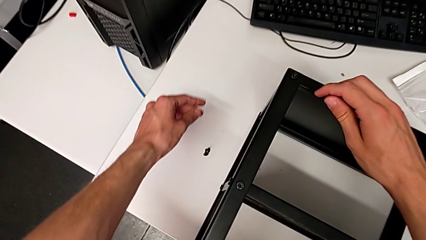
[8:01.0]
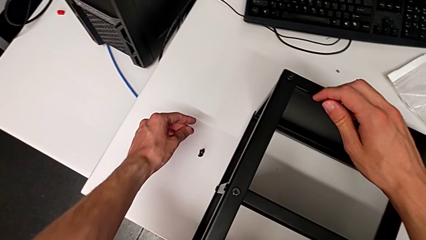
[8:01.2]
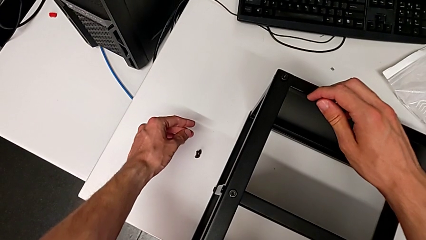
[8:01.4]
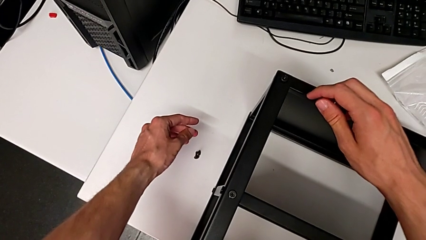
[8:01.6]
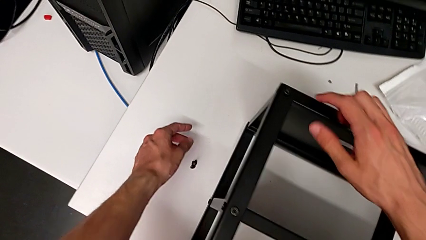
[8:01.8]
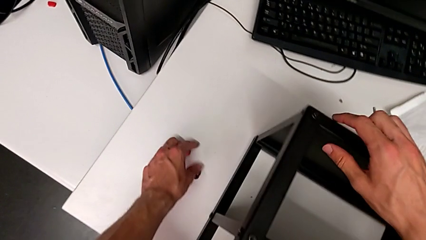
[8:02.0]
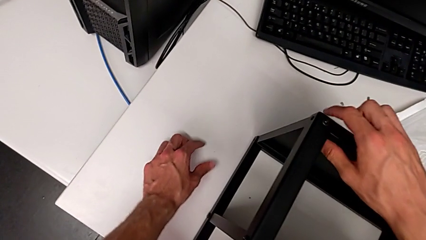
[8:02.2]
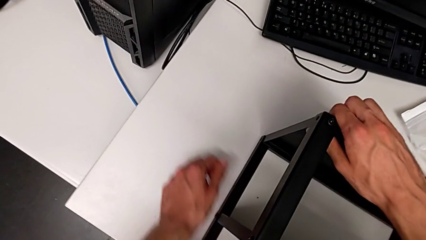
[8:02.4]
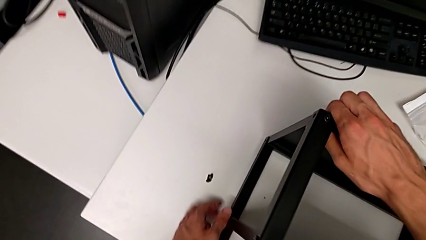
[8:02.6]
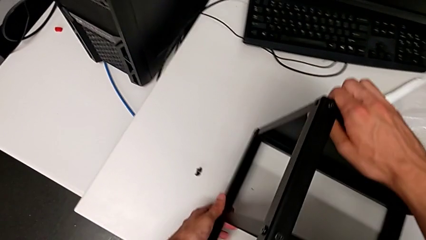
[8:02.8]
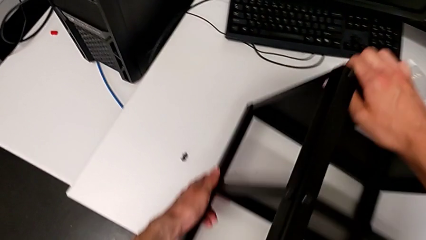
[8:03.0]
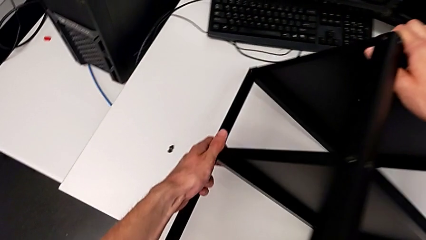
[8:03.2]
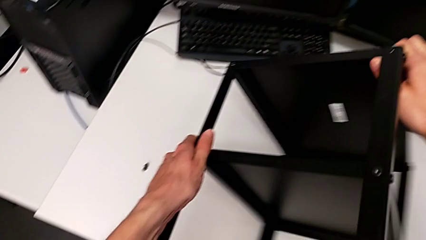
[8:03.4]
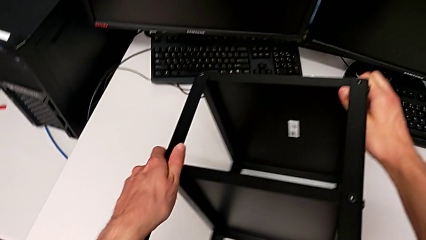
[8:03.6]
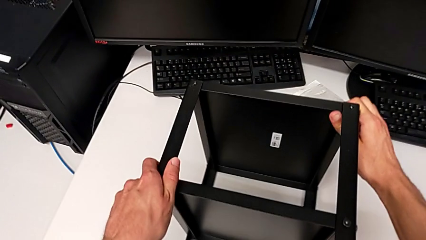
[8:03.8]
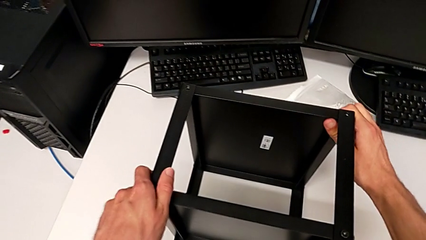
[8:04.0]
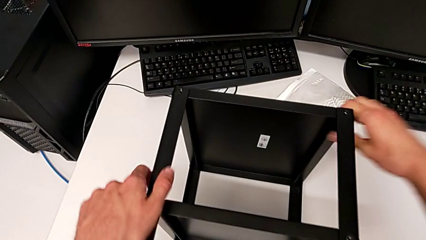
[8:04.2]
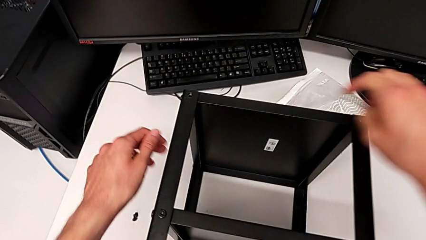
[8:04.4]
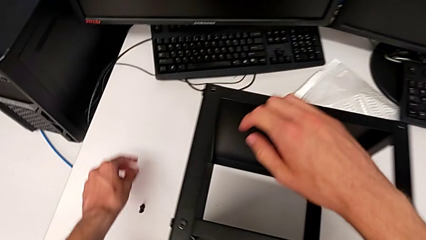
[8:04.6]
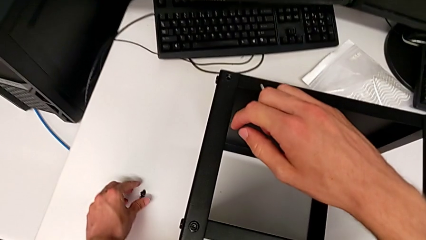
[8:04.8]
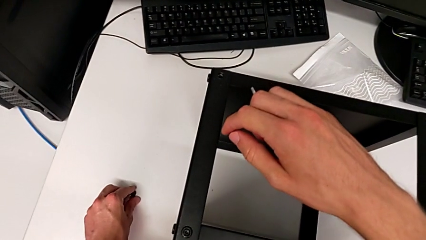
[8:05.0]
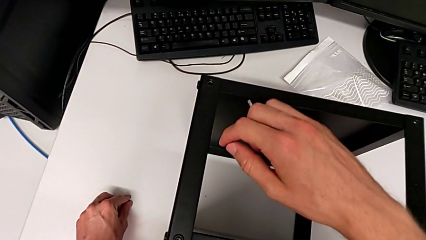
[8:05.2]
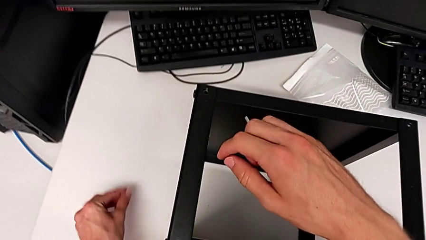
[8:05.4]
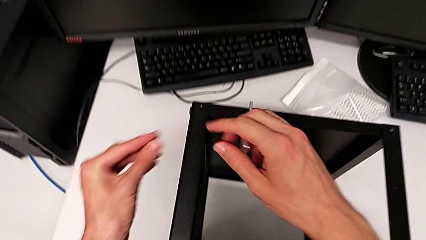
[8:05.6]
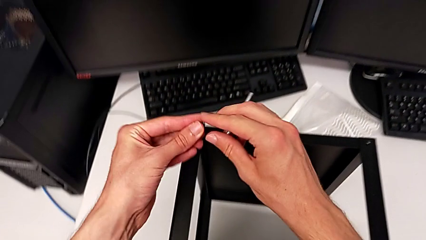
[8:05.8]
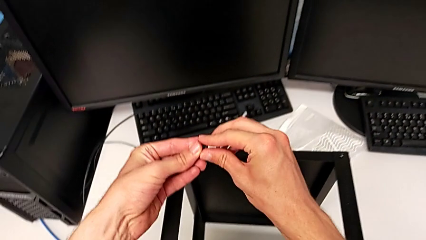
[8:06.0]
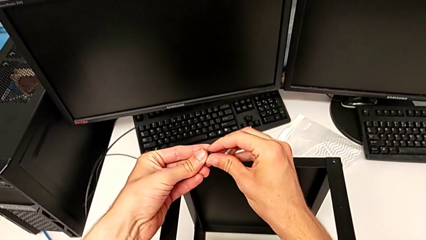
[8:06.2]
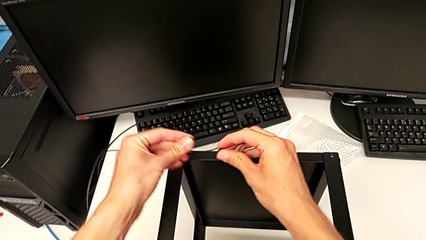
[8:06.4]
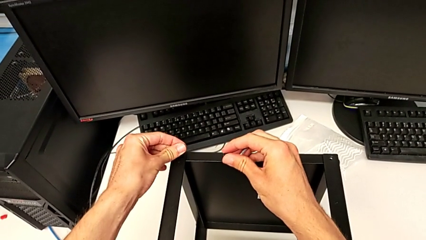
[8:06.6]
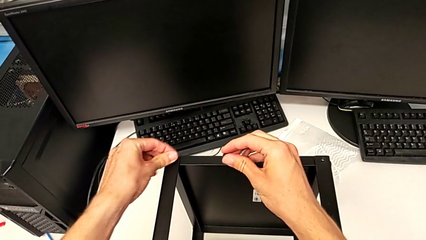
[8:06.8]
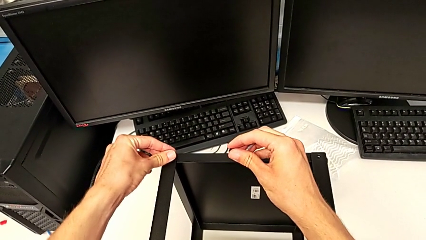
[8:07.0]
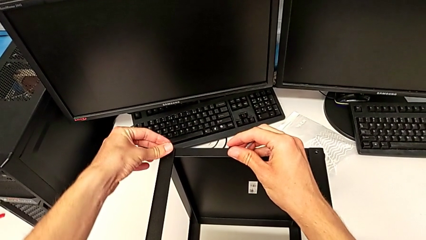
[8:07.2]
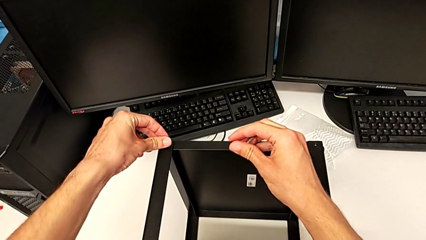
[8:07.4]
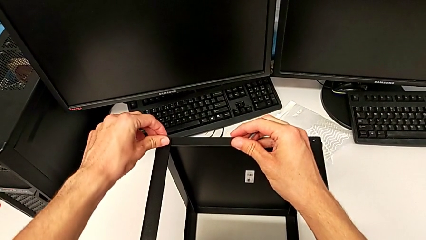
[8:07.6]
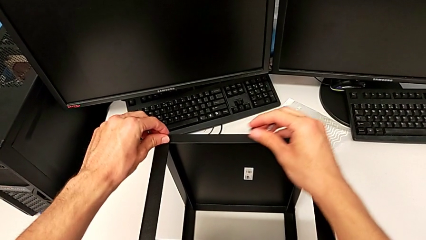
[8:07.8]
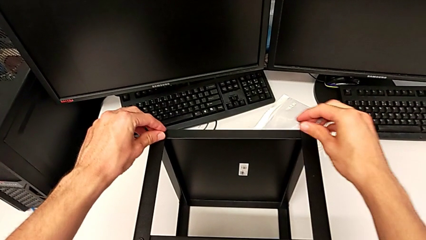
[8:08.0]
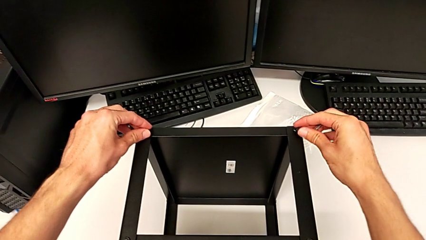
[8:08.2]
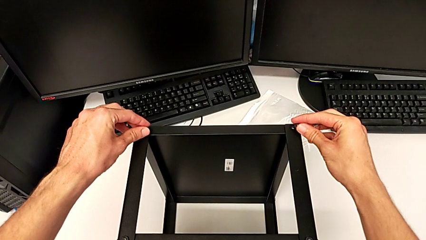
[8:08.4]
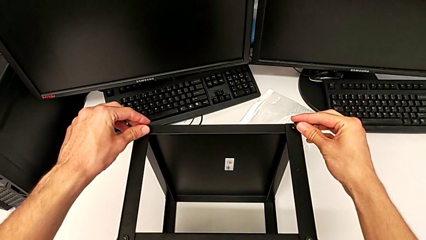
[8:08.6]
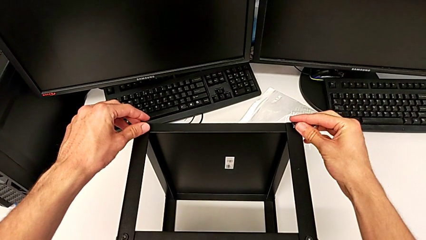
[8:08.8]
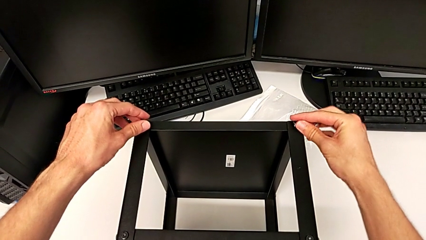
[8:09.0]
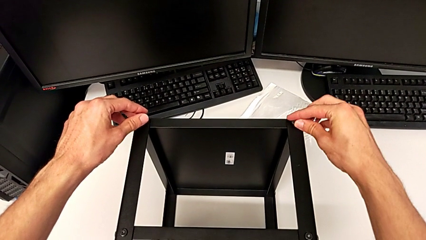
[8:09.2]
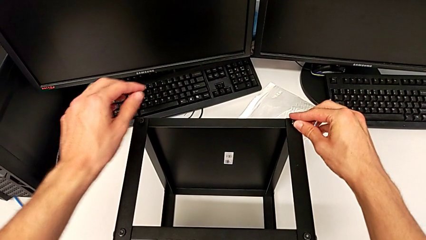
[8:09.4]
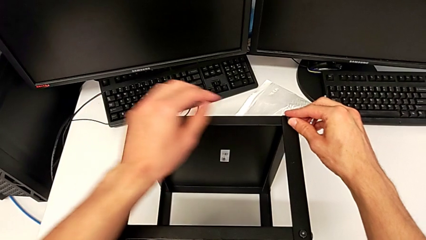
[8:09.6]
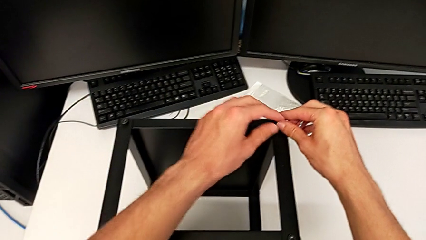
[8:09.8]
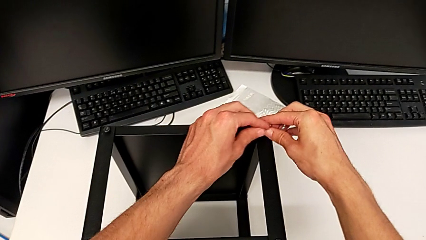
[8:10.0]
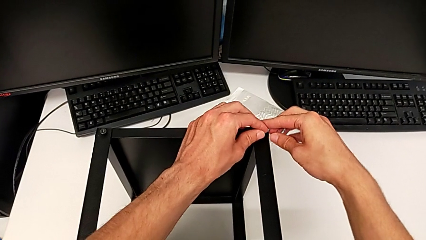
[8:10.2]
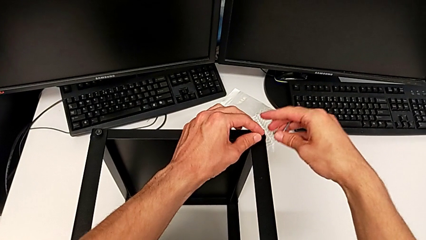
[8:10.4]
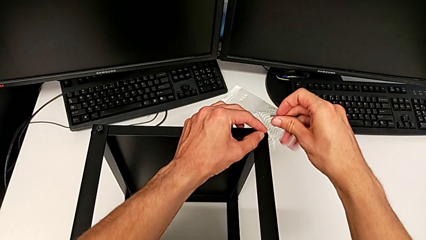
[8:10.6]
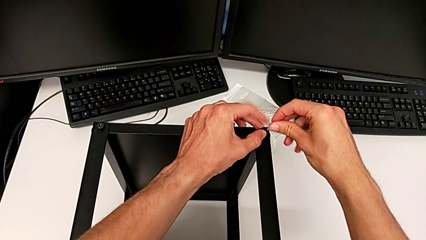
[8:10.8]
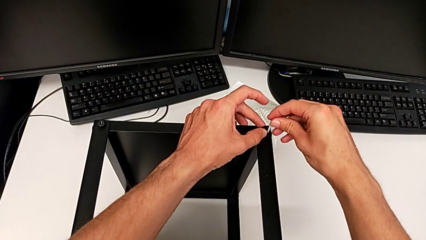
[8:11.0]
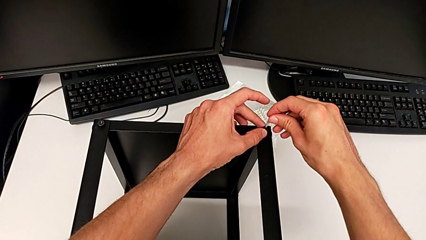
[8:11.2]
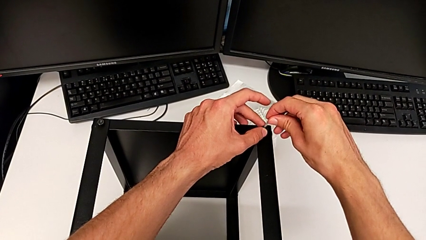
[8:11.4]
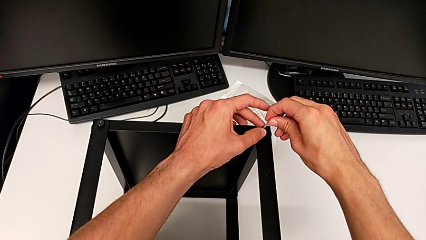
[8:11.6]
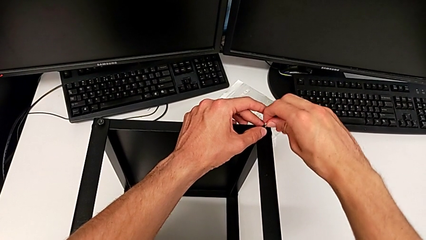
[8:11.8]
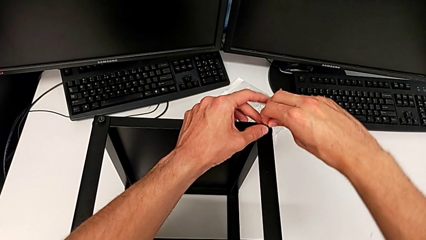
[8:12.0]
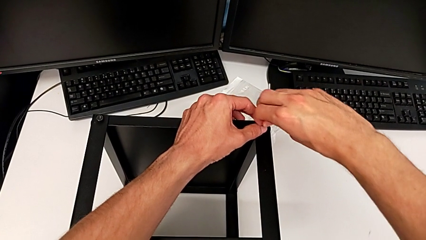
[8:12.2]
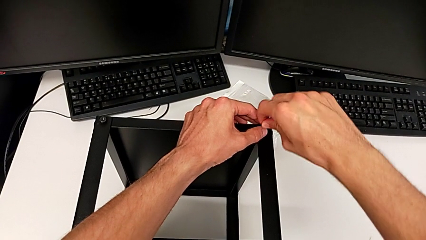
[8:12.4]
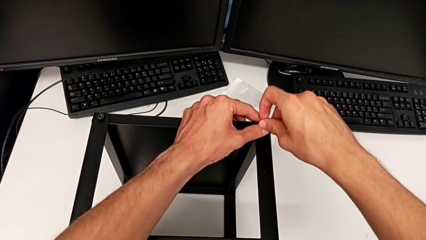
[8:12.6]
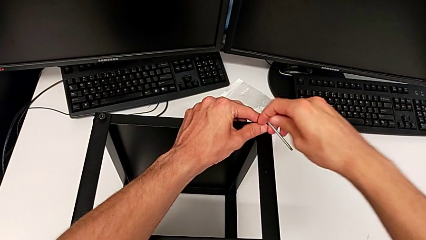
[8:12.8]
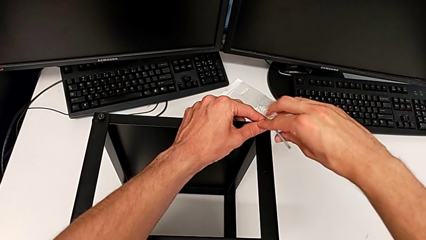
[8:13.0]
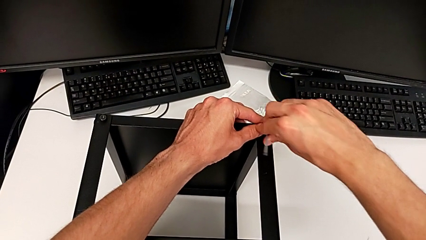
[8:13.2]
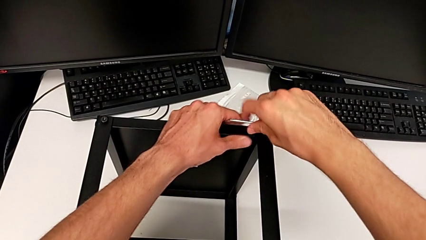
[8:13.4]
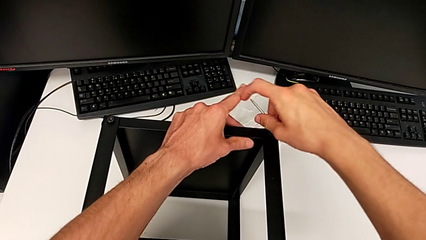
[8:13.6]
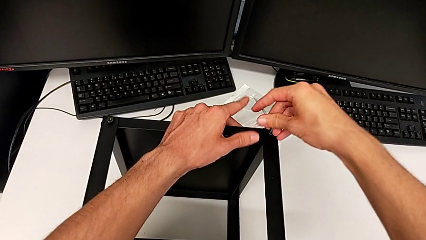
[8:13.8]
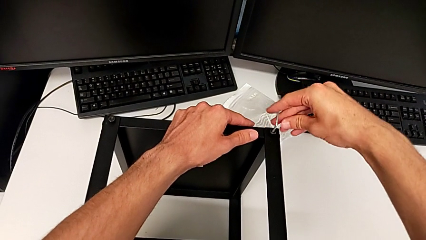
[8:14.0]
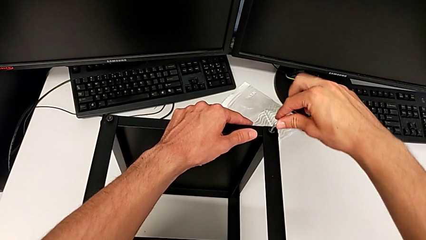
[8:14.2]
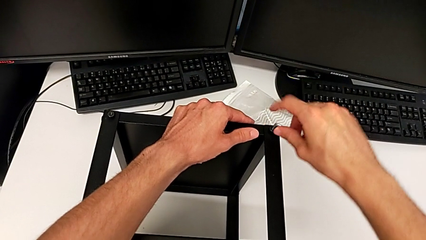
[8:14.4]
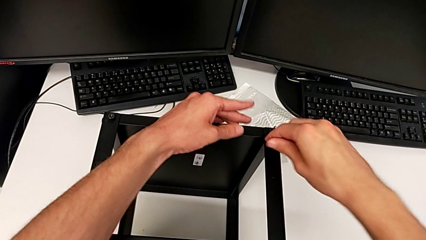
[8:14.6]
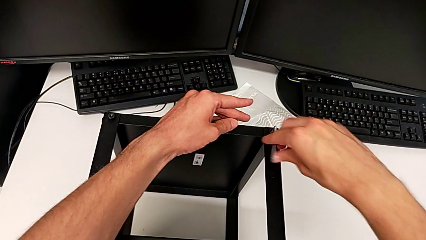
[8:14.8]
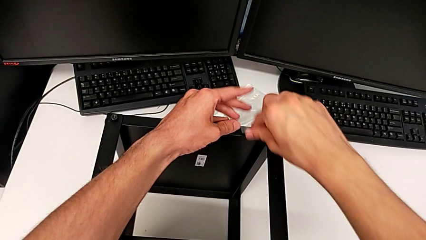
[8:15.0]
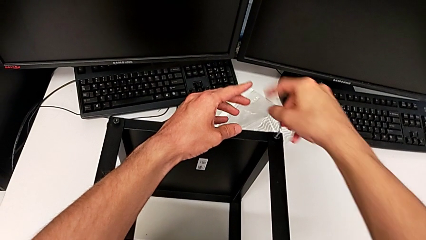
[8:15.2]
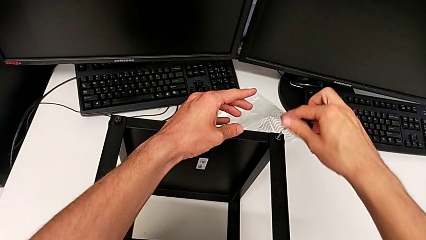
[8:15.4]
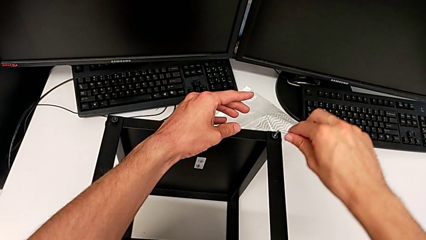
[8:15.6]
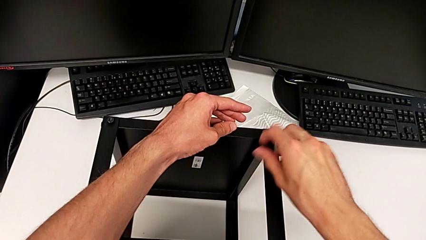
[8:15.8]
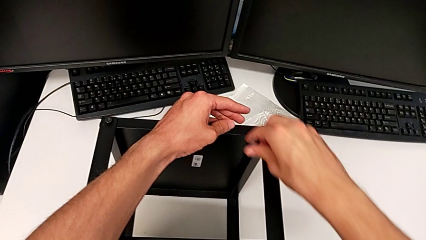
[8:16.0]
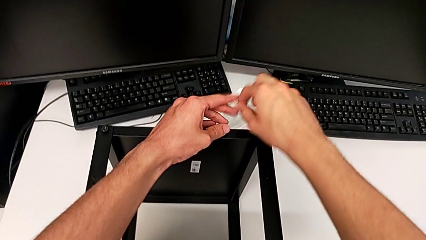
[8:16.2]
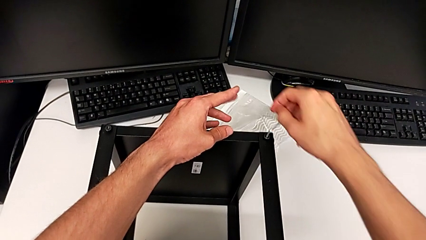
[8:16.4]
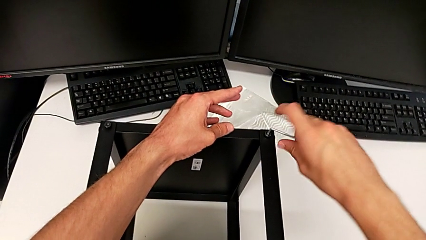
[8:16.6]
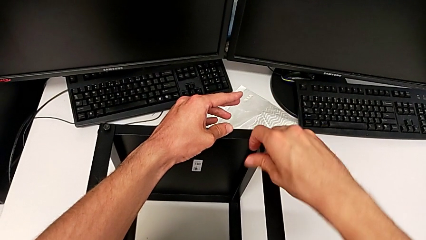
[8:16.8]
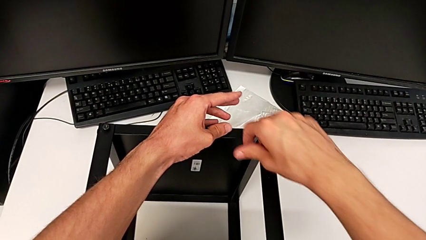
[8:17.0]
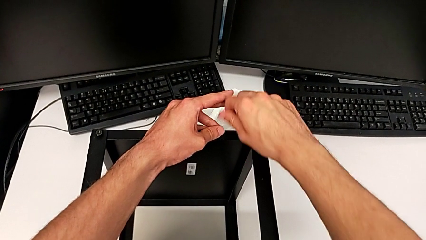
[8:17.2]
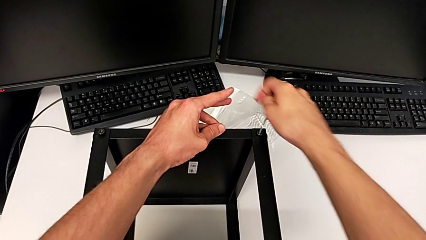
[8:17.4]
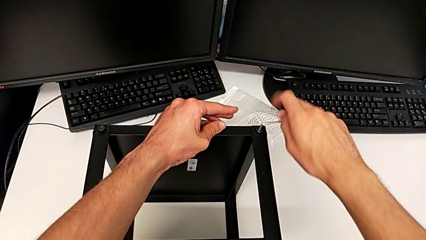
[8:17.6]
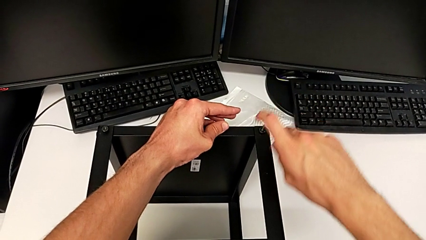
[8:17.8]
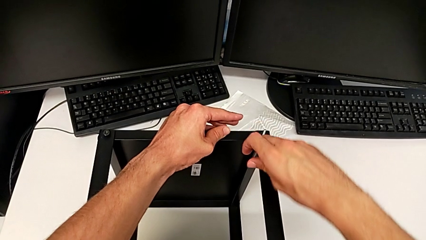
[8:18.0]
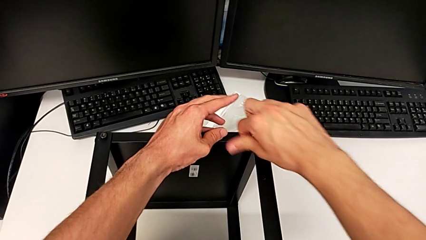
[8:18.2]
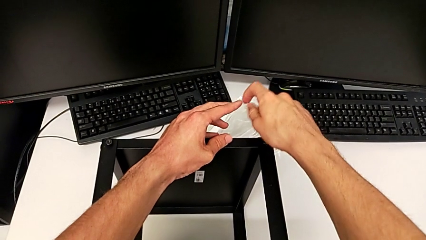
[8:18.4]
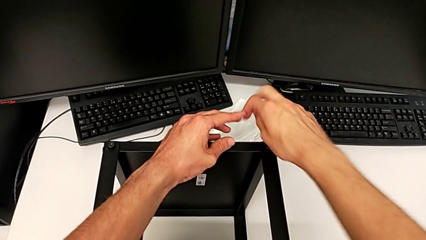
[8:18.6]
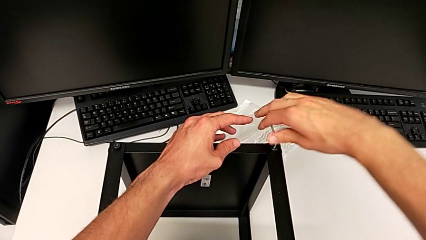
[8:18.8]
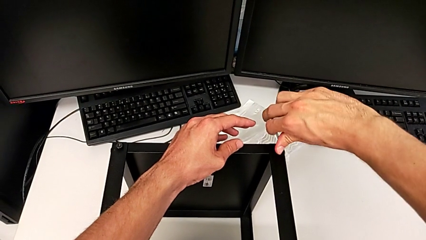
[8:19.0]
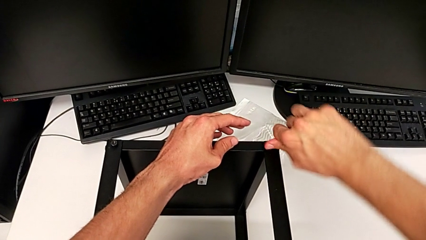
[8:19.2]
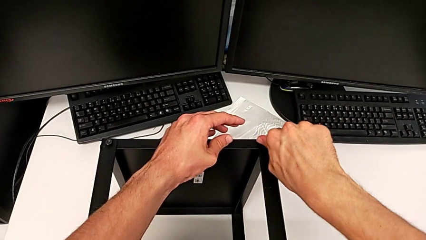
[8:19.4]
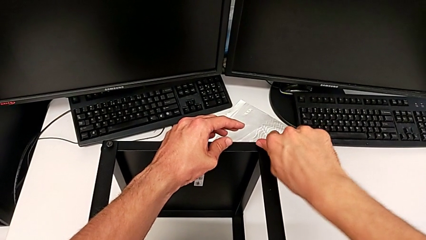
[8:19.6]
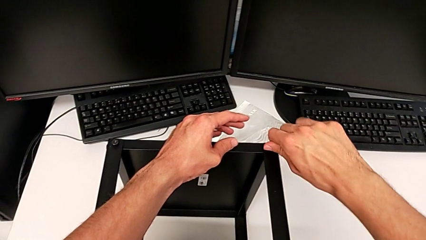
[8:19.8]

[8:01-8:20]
The camera wearer is assembling the top tray. They keep rotating the nightstand, grab the hex socket head, insert it twice, insert the Allen wrench, screw the hex socket head and withdraw the Allen wrench.
